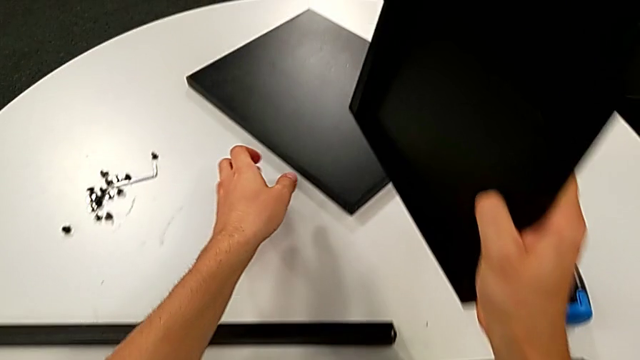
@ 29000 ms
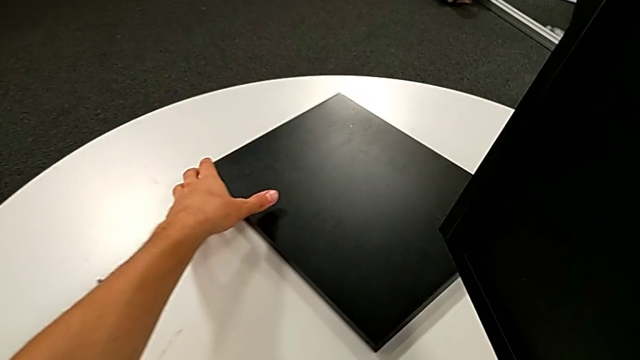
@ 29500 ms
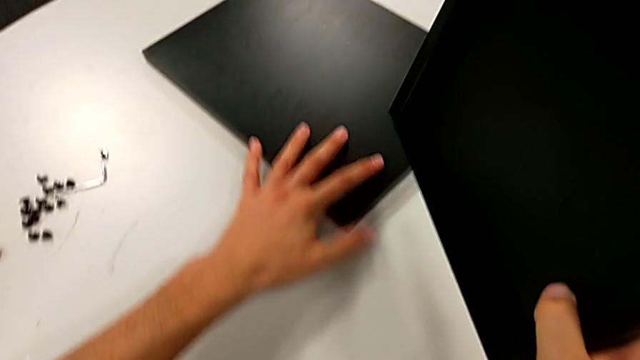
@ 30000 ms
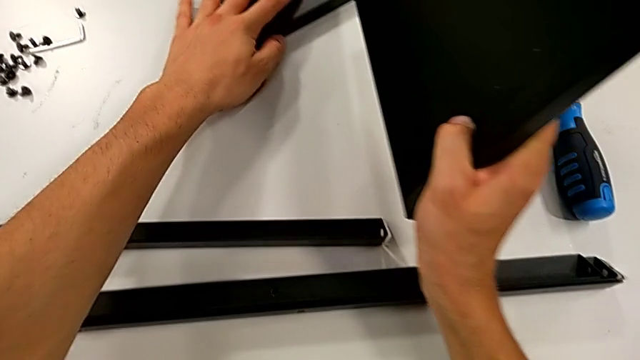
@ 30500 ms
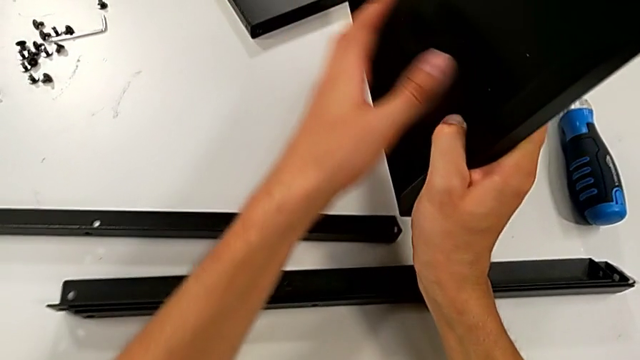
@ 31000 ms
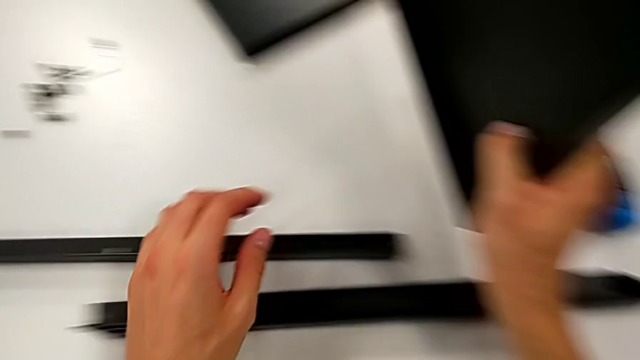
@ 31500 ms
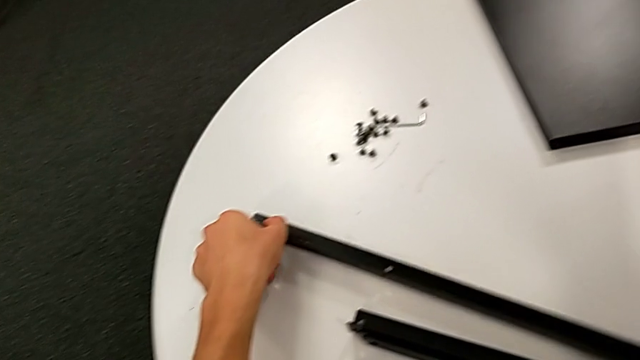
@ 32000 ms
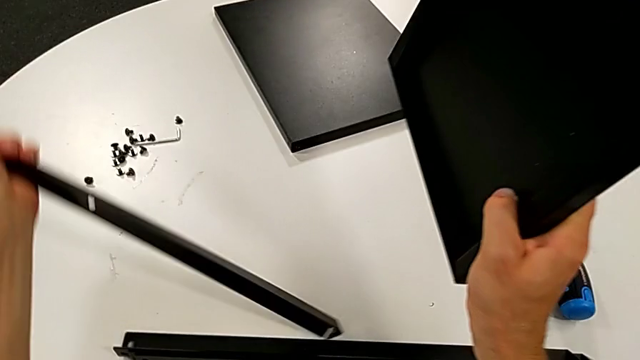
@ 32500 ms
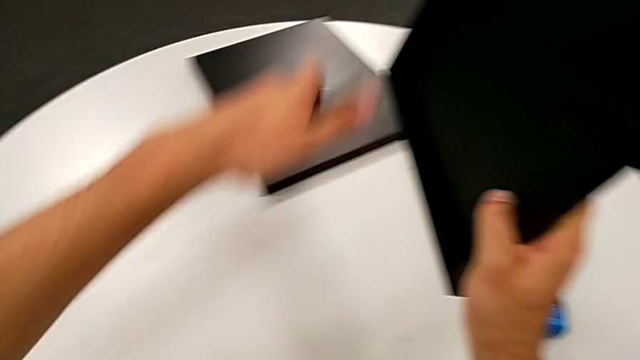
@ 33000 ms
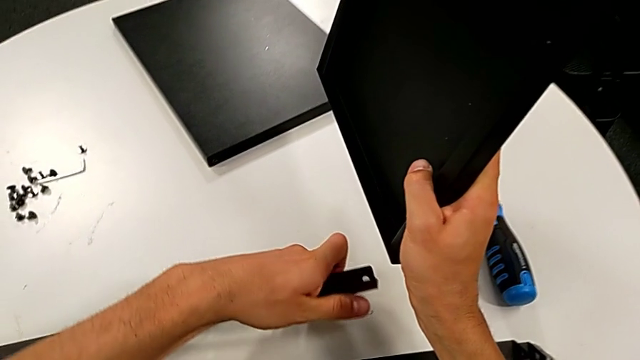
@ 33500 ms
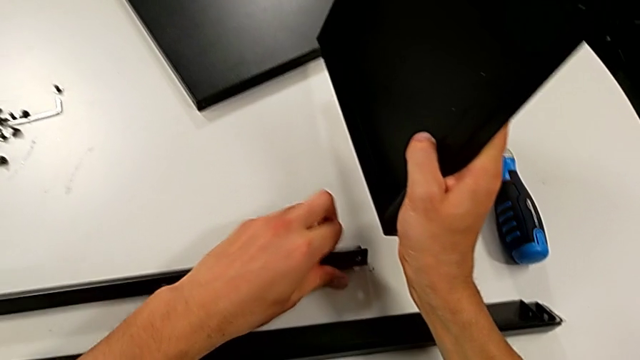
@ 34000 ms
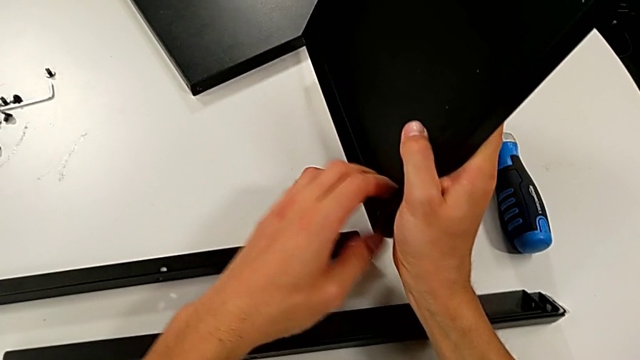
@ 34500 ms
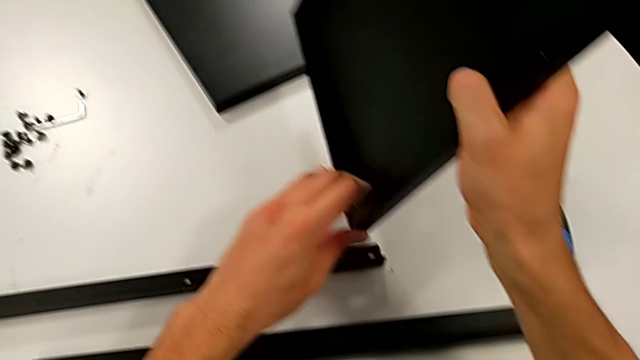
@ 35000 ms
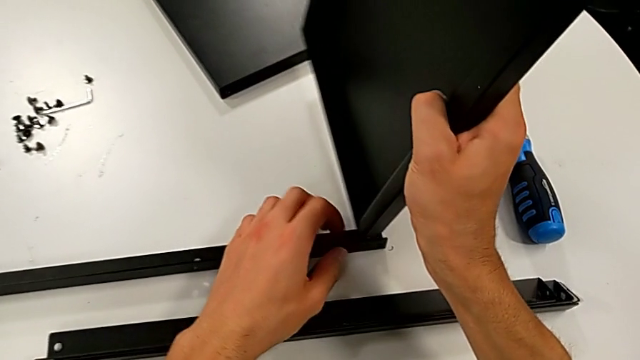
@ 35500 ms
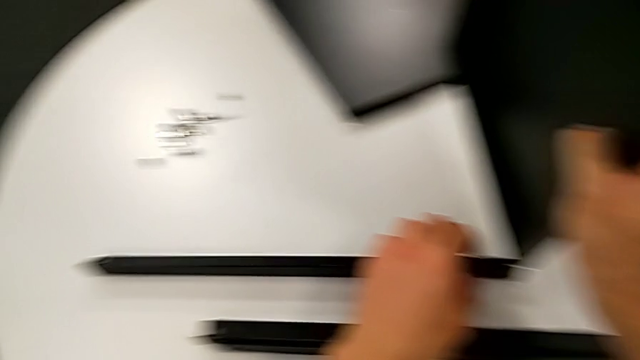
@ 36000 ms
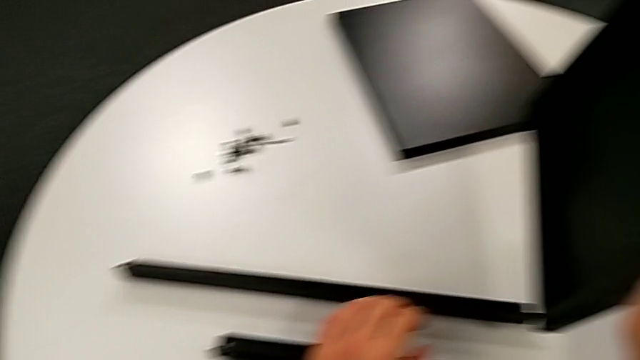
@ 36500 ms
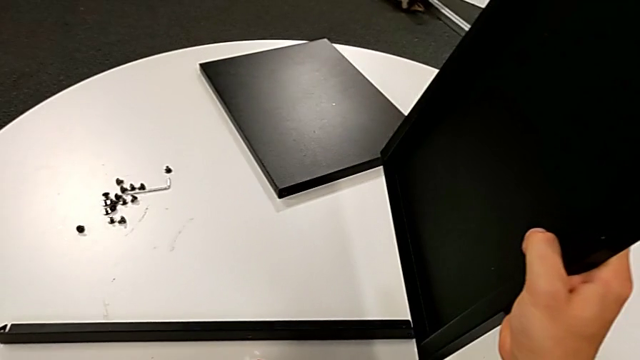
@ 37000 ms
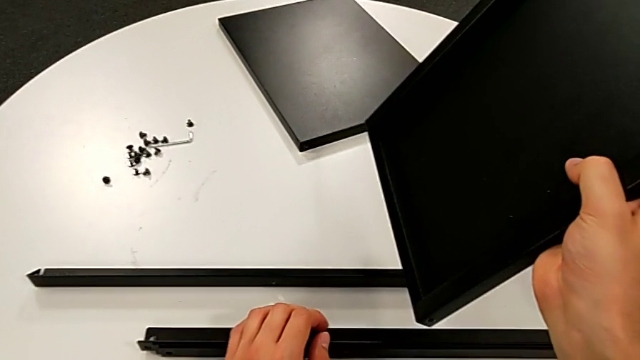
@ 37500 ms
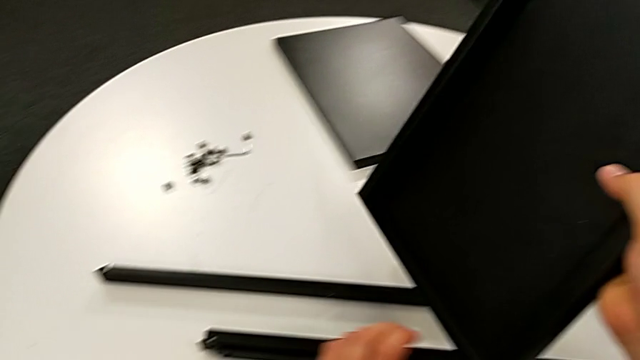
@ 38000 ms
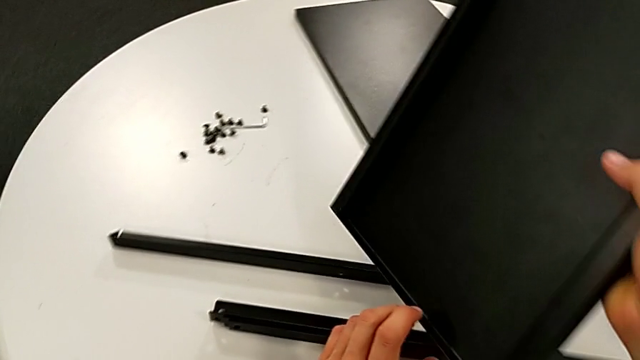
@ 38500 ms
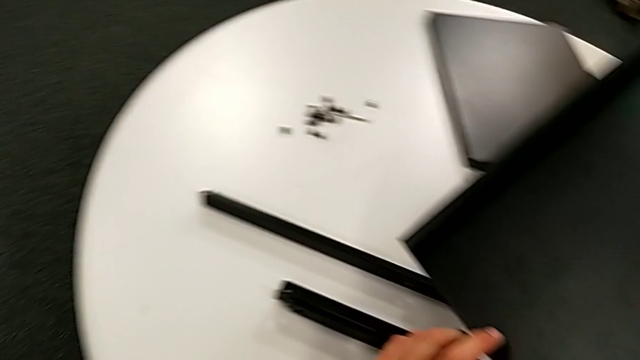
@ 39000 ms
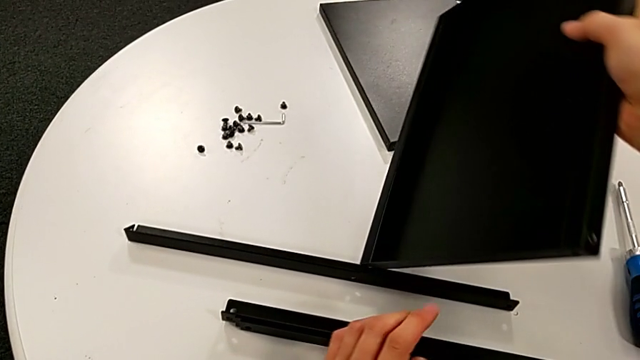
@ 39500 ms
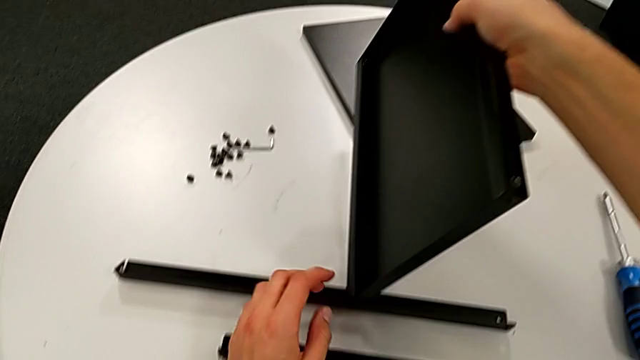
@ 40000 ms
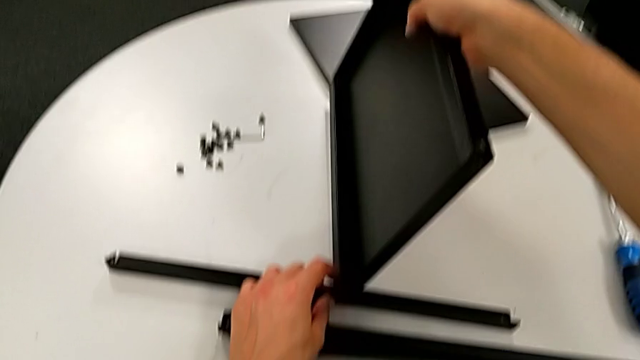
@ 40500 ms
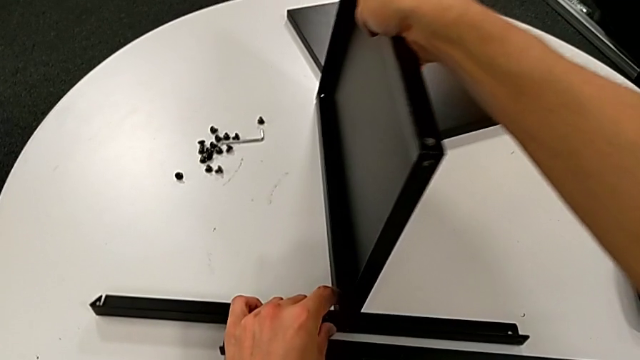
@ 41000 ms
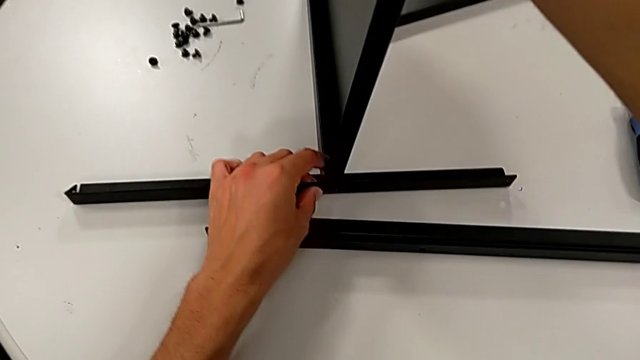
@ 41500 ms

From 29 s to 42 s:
The camera wearer is screwing the first leg into place. They slide the tray, grab the leg and rotate it. They wrongly align the tray, with the hole in the middle of the leg. They inspect the tray and place it.

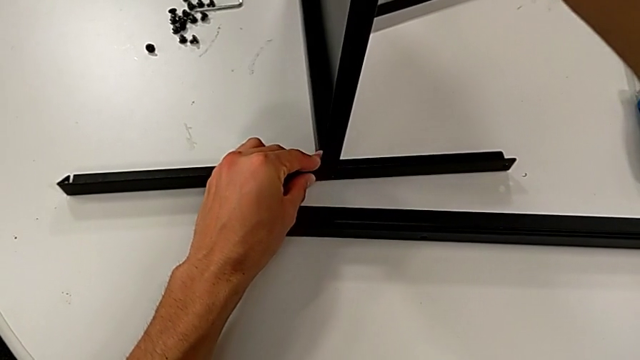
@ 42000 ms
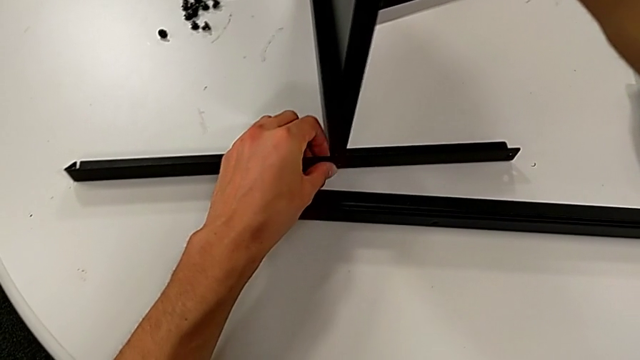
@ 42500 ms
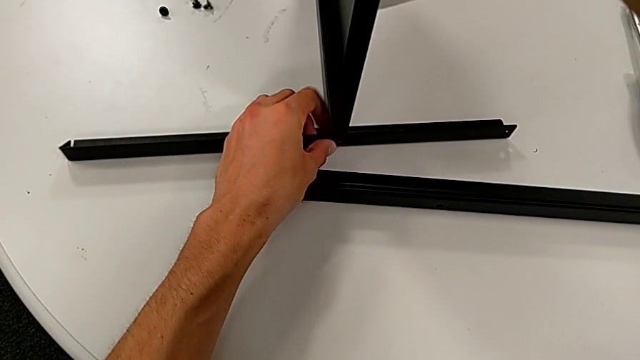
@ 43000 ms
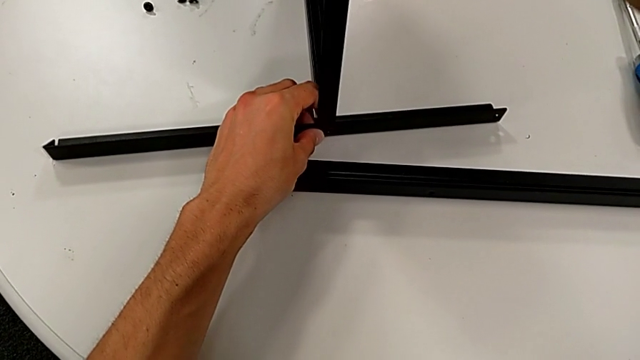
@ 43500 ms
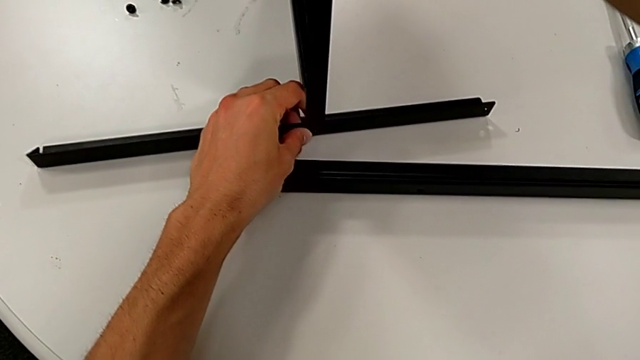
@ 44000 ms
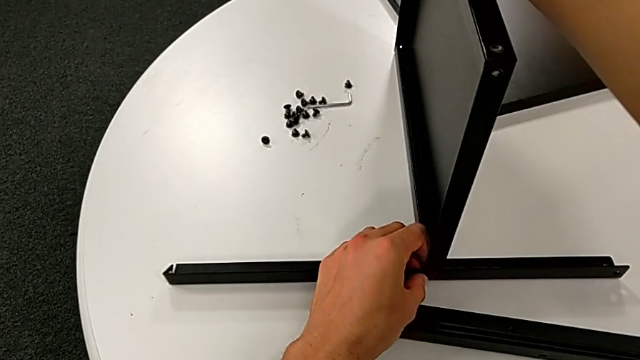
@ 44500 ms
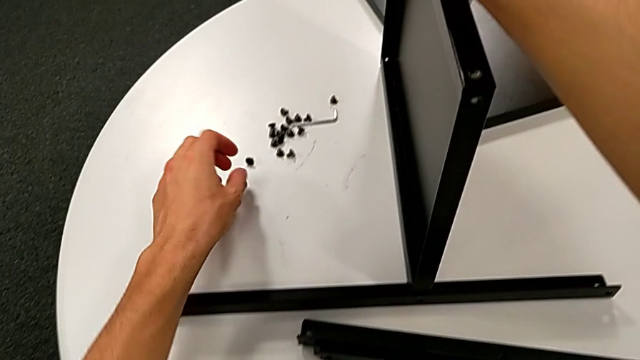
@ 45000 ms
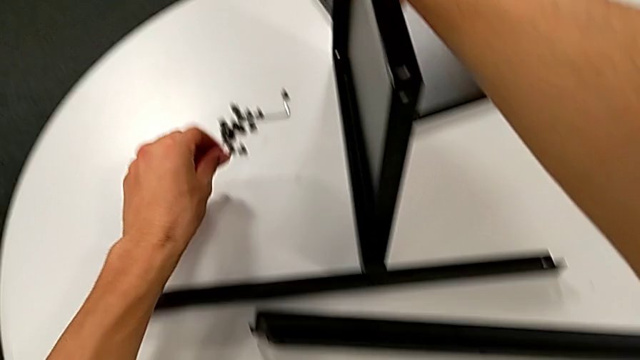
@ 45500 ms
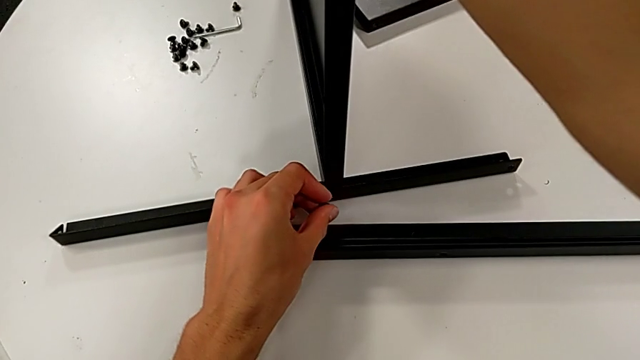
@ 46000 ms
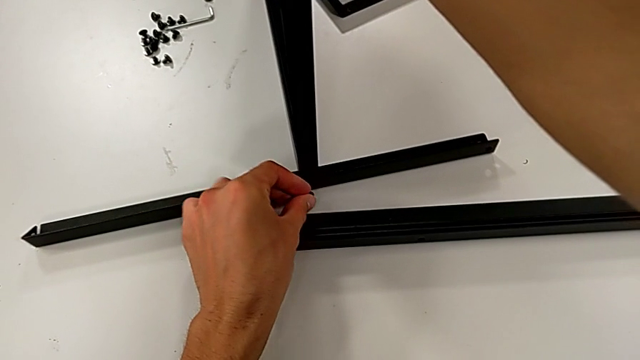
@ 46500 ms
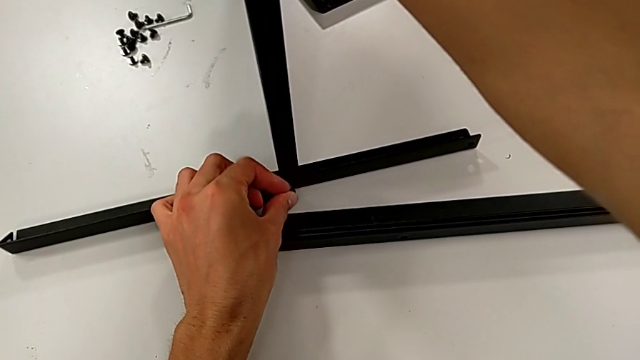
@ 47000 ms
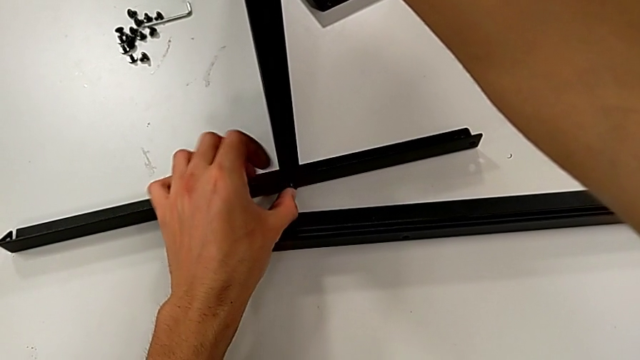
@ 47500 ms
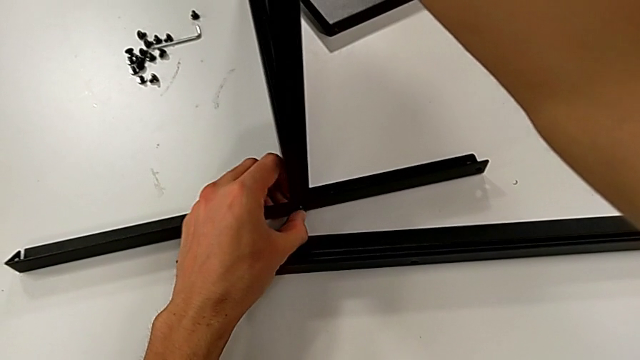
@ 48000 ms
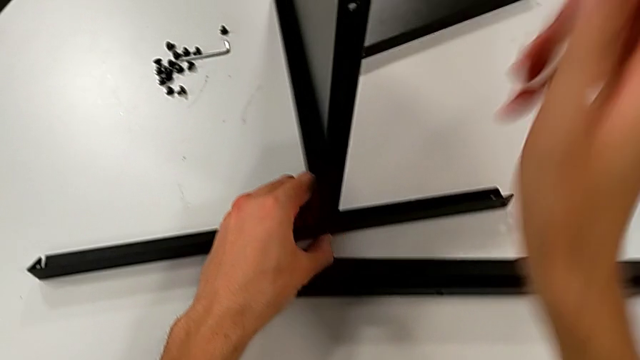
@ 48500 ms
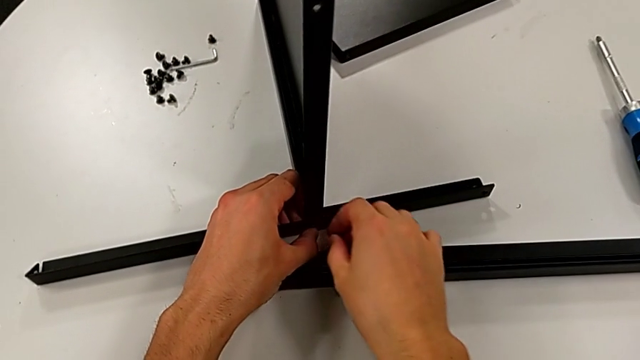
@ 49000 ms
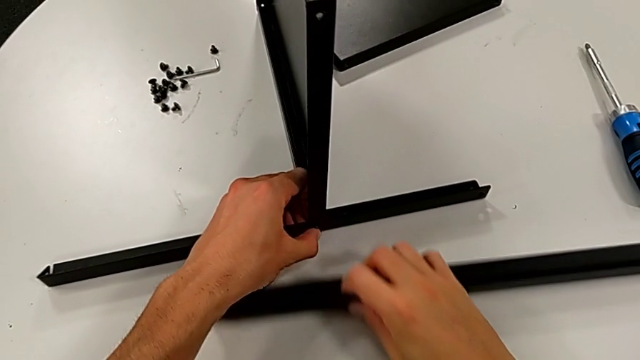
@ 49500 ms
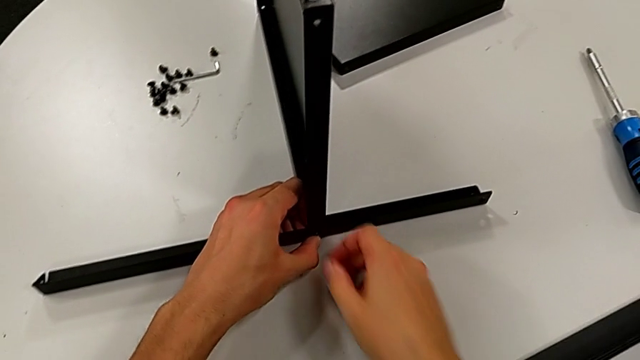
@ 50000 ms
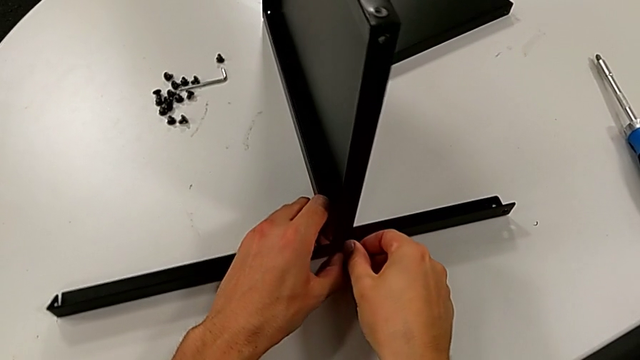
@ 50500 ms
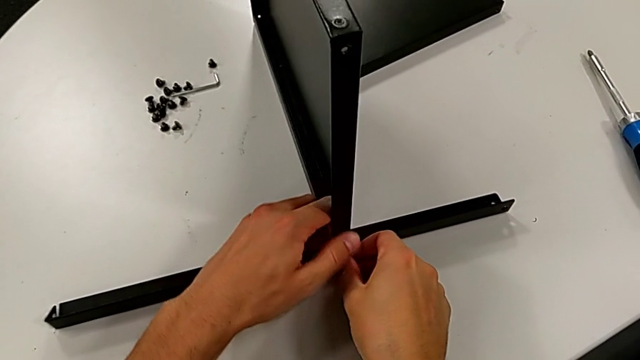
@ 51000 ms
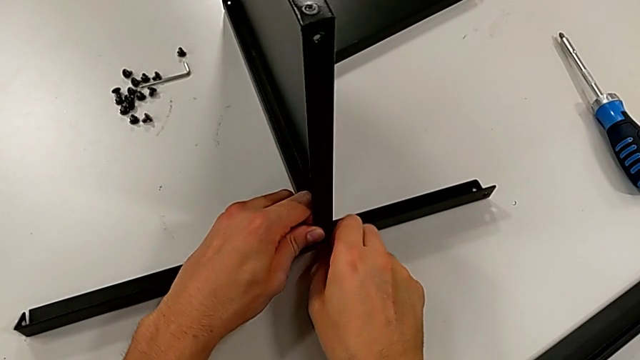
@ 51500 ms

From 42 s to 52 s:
The camera wearer is screwing the first leg into place. They align the tray, approach the hex socket head, grab it, insert it, slide the tray and insert the hex socket head.
